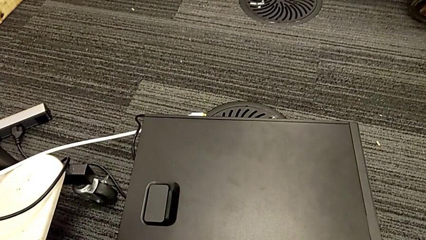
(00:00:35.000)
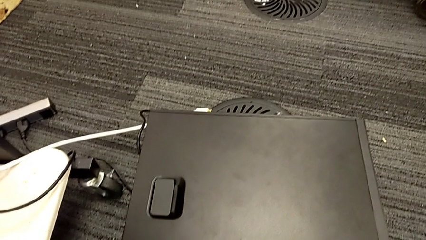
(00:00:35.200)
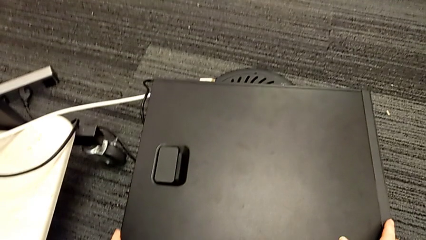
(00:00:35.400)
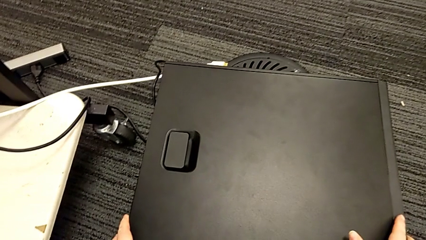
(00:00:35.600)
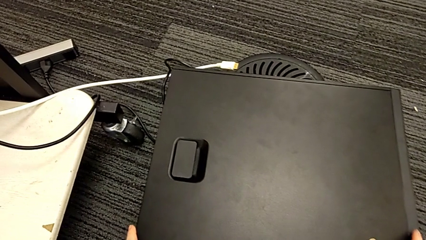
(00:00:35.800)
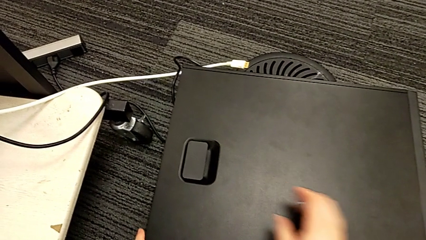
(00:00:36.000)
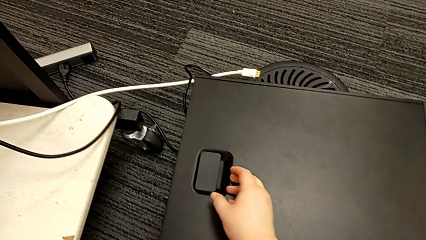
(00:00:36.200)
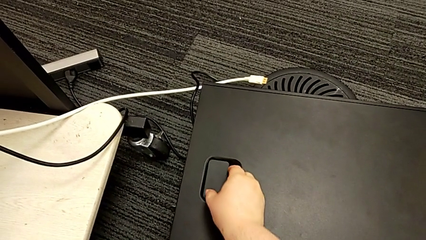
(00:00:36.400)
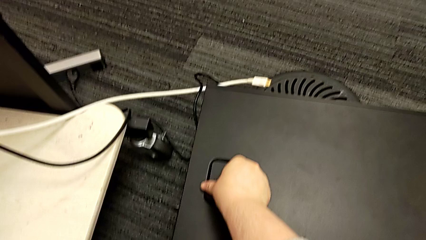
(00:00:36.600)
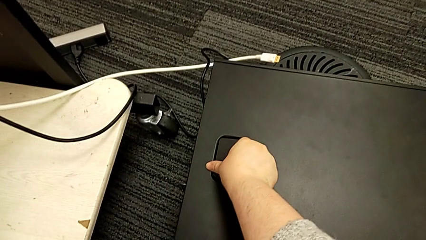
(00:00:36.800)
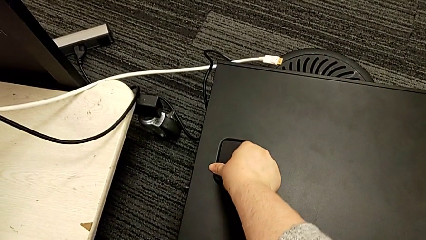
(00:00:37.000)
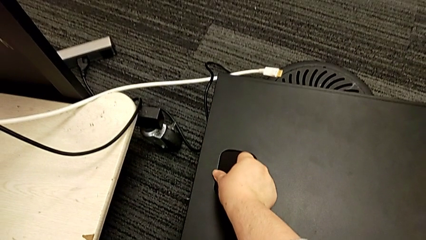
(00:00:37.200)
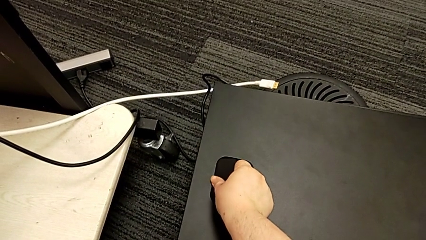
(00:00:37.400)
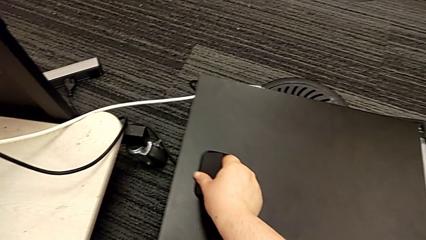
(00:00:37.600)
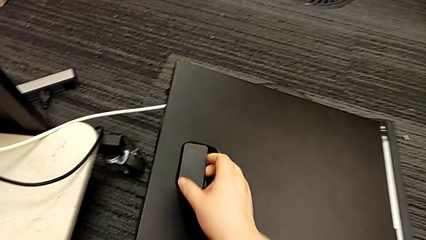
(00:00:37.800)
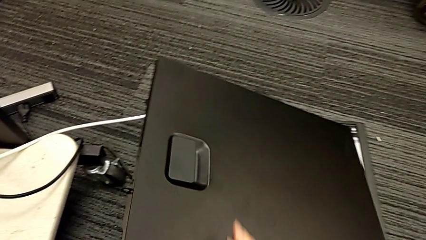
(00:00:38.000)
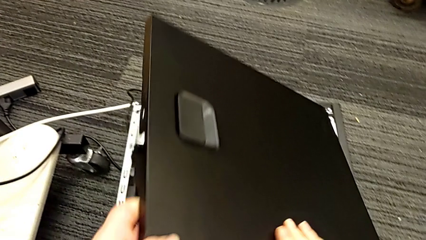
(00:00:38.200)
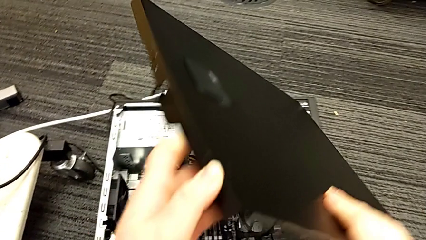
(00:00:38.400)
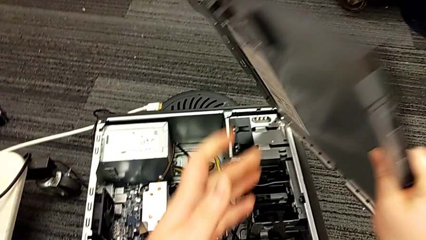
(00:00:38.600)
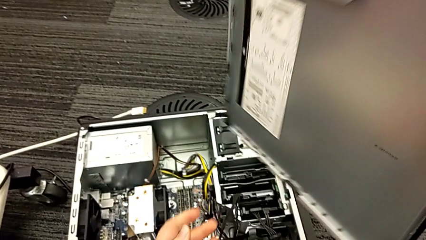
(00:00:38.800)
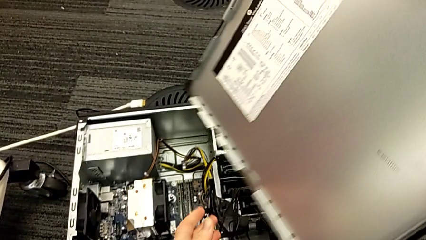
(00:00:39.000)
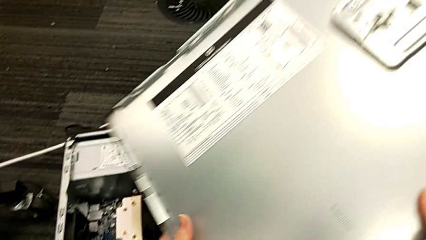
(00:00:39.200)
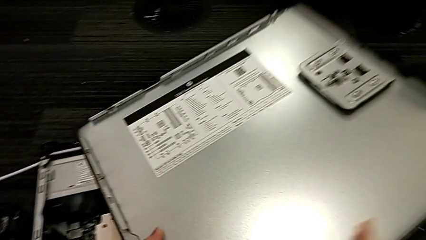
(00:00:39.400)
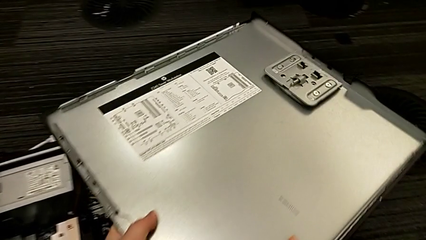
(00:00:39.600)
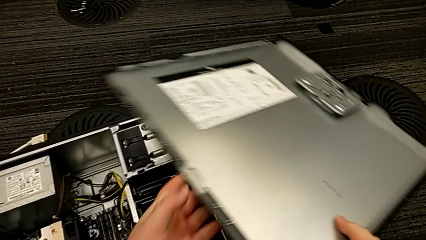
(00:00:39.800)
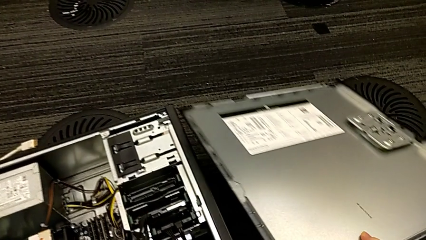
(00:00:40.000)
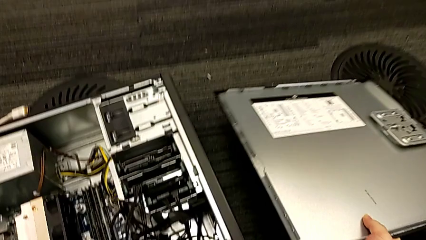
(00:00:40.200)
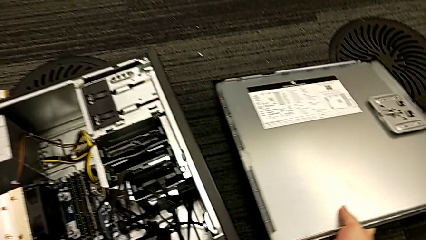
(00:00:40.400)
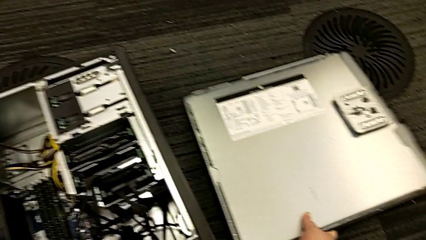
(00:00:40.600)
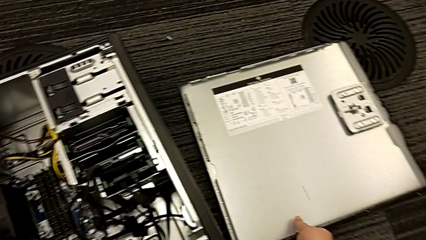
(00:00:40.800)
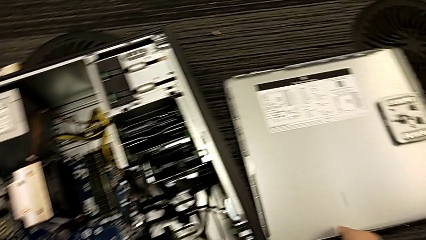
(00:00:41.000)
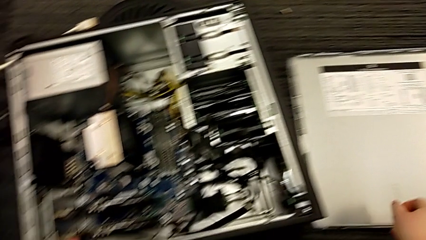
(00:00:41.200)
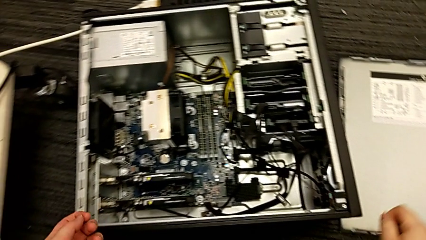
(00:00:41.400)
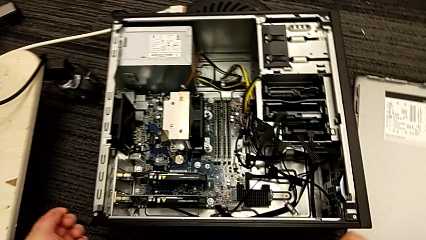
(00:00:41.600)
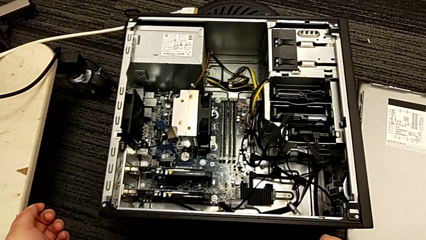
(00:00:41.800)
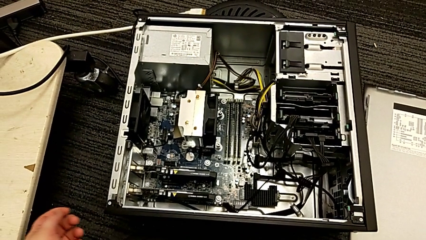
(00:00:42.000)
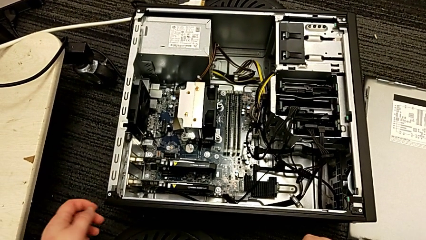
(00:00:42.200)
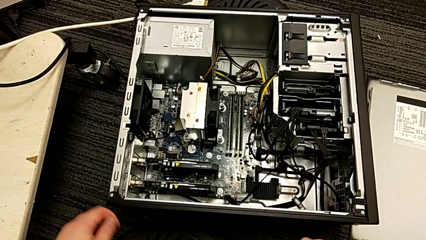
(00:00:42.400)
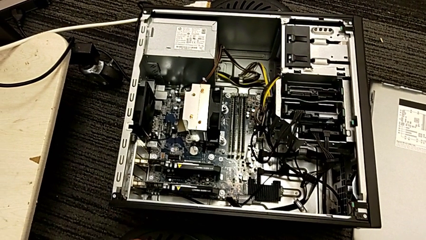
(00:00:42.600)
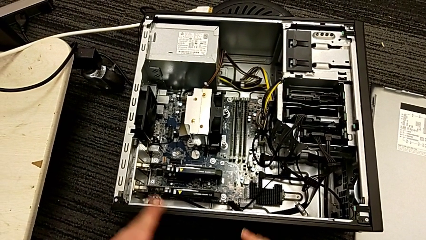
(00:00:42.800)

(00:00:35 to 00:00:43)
The camera wearer removes the cover of the computer tower. They grab the computer tower, grab the handle, pull it, lift the cover and place it.

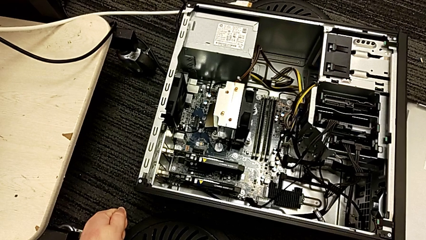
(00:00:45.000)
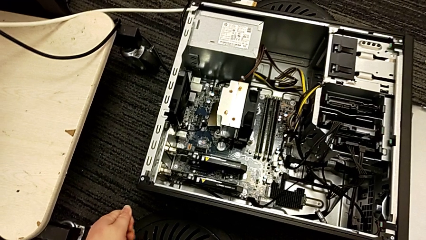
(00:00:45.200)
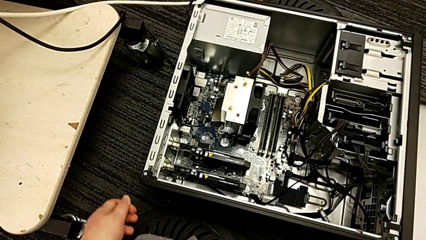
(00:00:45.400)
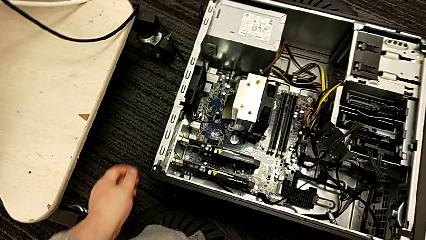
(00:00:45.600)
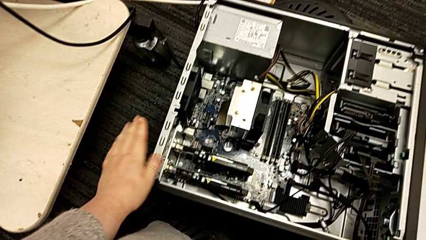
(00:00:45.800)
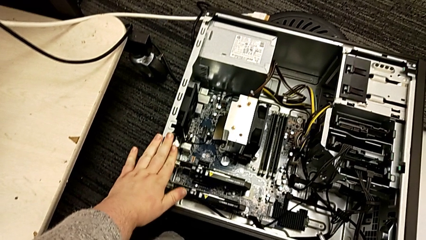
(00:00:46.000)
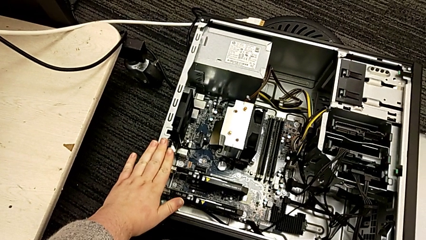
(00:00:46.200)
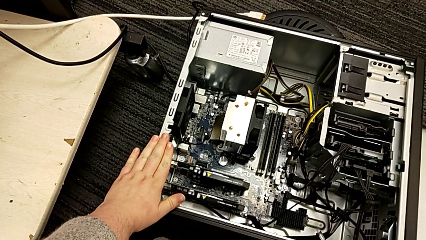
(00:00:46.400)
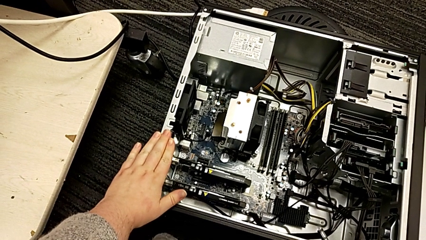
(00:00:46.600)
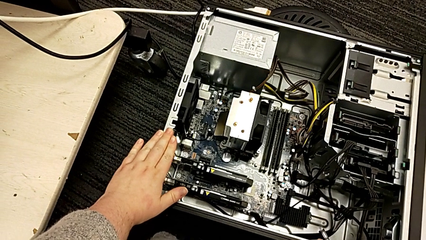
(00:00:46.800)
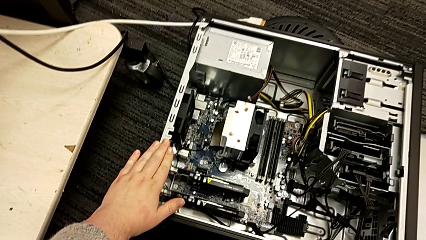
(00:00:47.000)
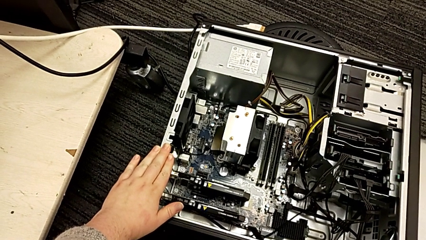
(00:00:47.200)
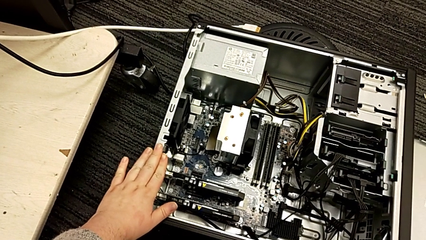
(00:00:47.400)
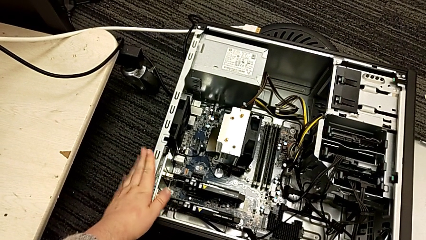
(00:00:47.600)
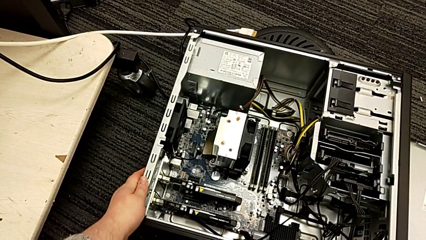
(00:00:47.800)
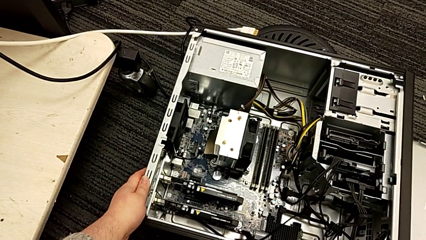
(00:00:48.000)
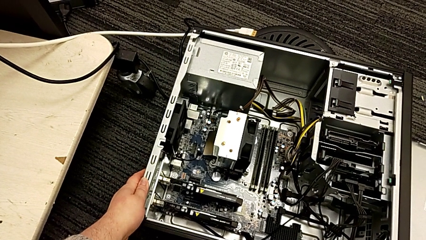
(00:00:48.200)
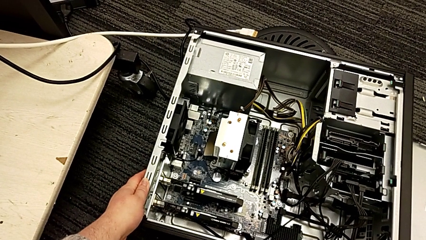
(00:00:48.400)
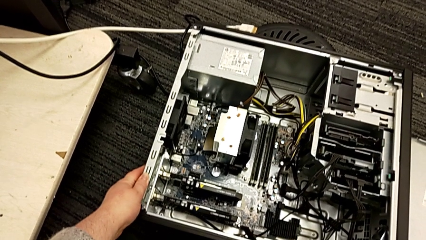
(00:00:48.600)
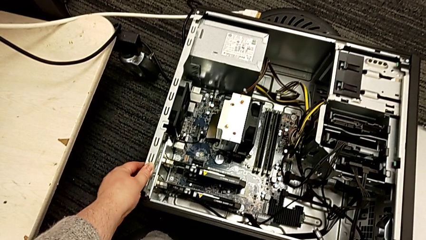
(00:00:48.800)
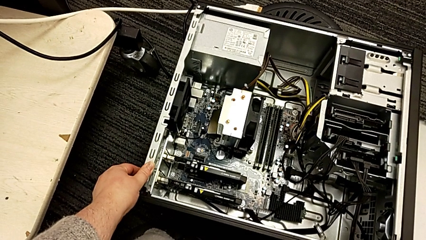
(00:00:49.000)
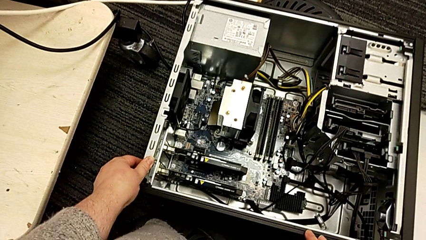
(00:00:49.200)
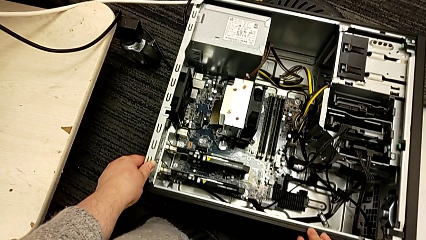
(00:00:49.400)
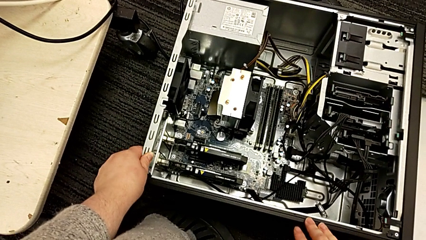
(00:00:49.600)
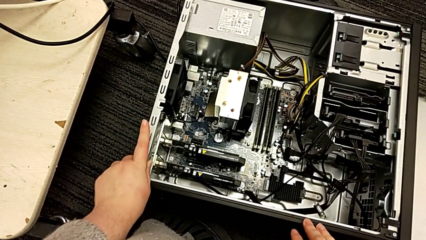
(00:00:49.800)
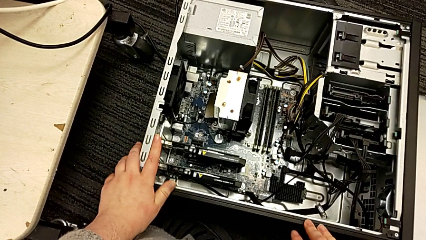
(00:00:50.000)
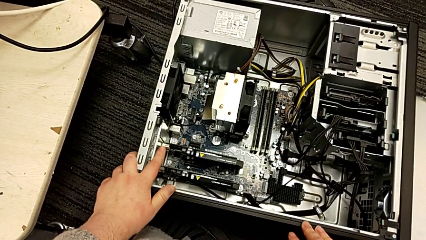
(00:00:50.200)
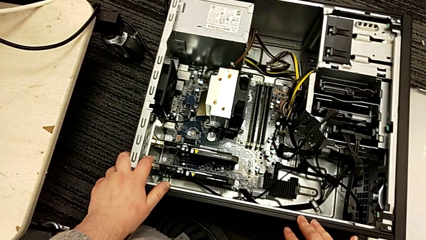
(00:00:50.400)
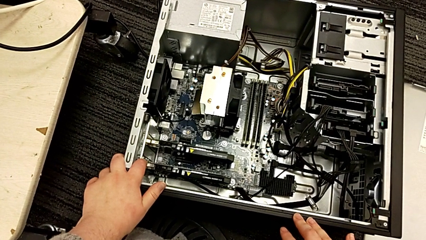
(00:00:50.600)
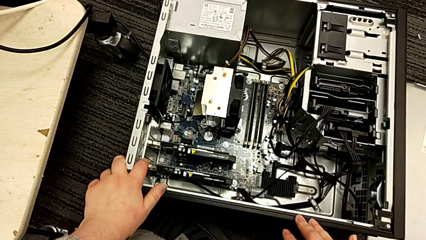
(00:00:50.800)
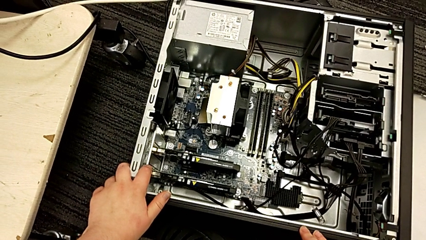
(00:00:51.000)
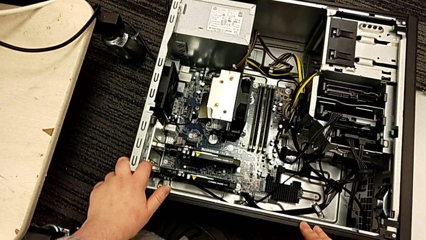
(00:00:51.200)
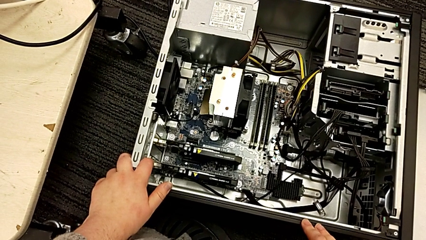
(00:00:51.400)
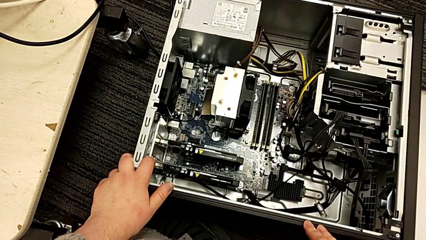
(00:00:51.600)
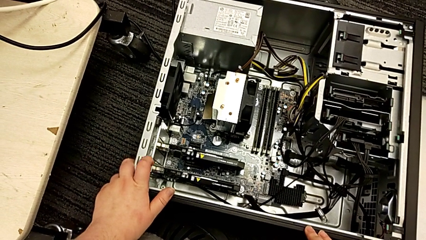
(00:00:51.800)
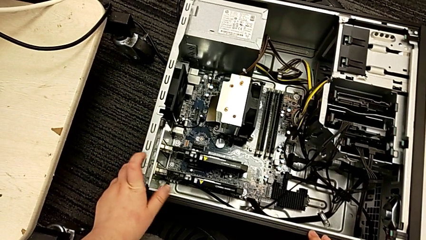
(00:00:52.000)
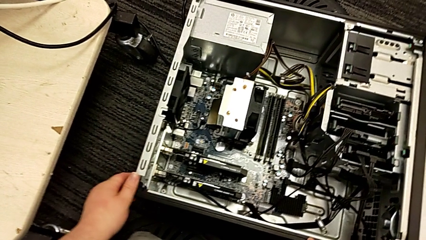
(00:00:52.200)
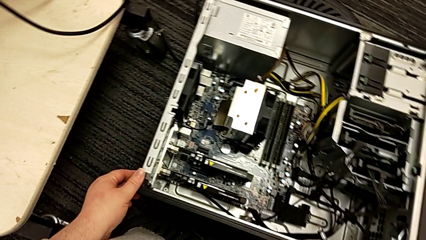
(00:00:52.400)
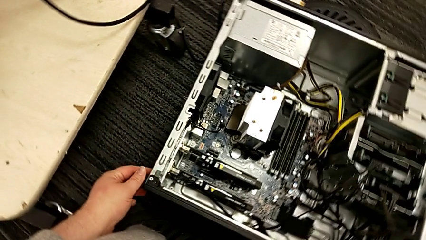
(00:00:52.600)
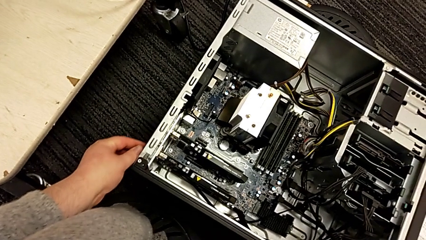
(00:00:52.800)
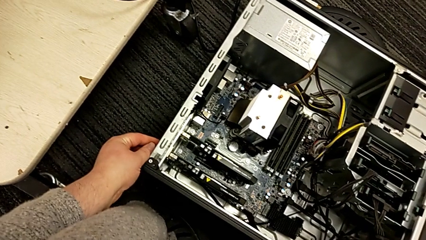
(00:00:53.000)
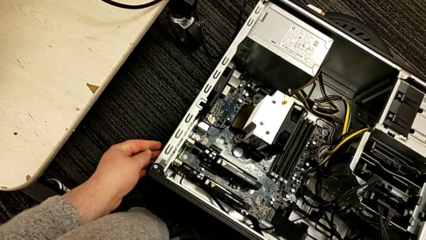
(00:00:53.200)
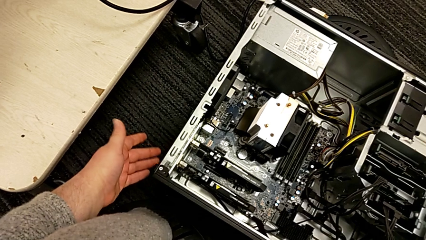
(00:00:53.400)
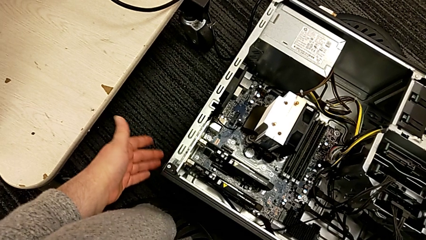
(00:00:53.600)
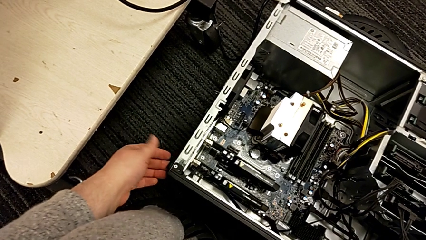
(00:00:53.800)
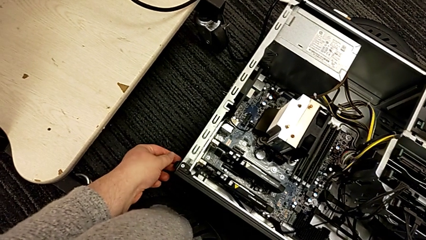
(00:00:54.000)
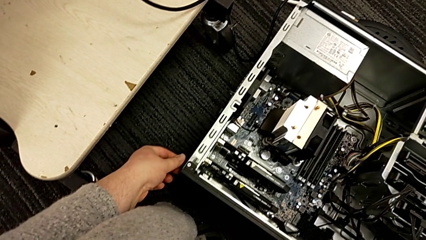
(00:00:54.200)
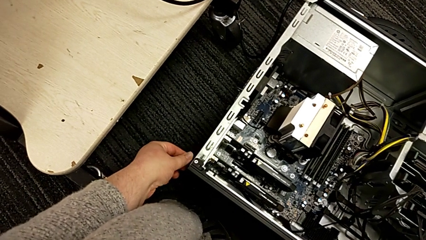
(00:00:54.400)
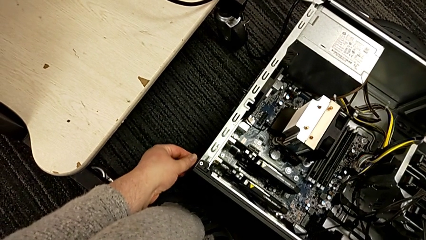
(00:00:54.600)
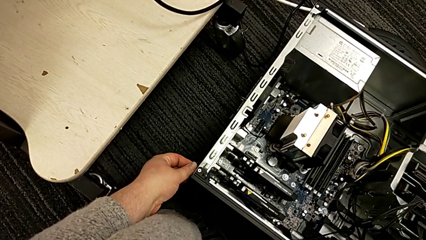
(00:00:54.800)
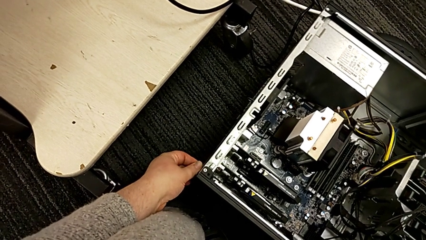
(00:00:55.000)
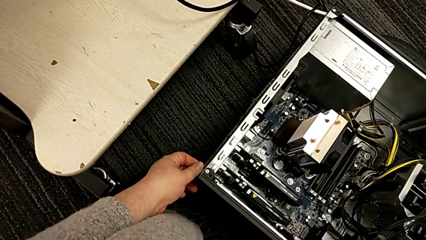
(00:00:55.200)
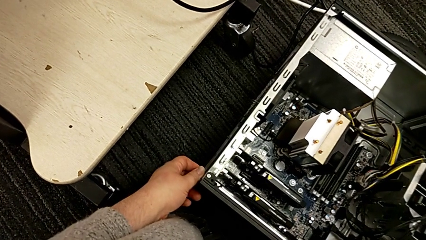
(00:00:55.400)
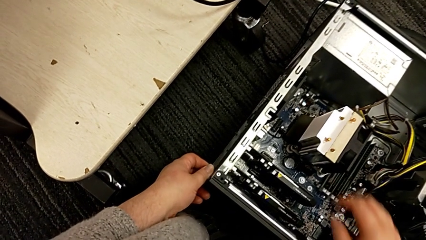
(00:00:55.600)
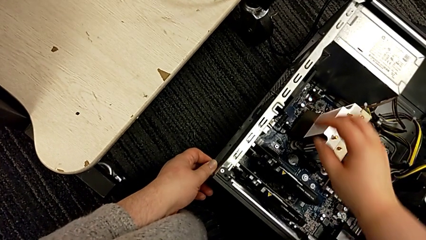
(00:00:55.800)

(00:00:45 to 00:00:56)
The camera wearer is unlocking the computer tabs. They touch the computer tower, hold it, grab it and grab the computer tab twice.
